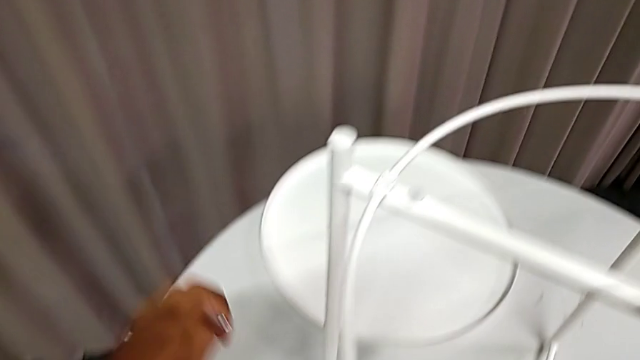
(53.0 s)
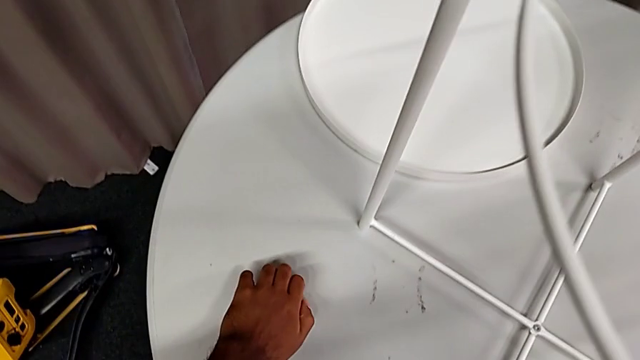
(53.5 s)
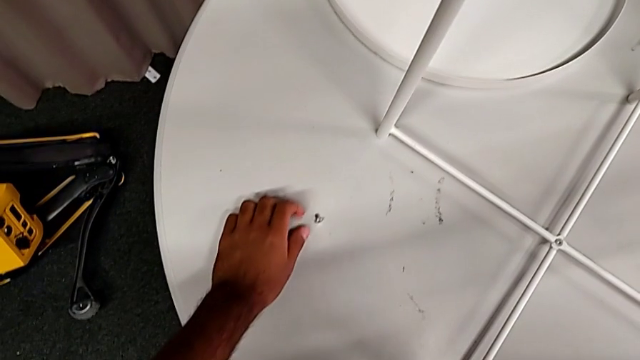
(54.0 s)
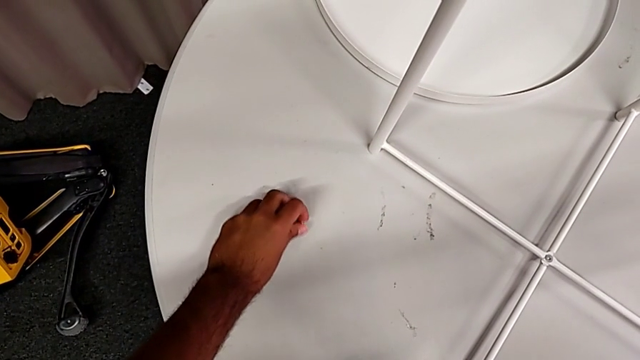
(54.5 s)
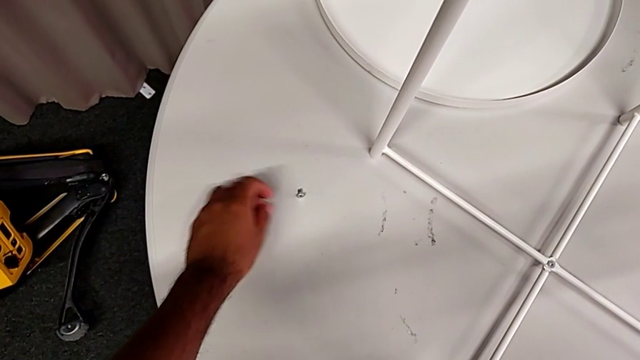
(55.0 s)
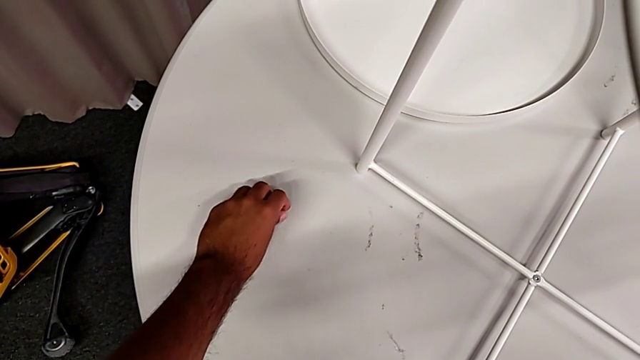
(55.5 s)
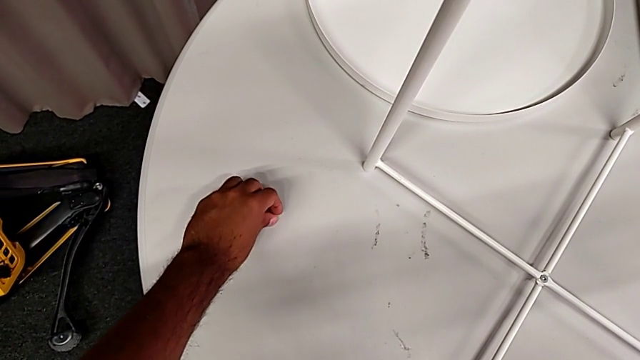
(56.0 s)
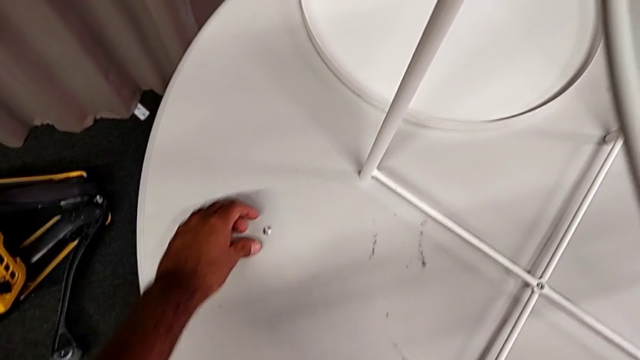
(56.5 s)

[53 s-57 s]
The camera wearer is unscrewing the first screw from the rounded base with an Allen wrench. They place the hex socket head, grab it, place it, grab it and place it.

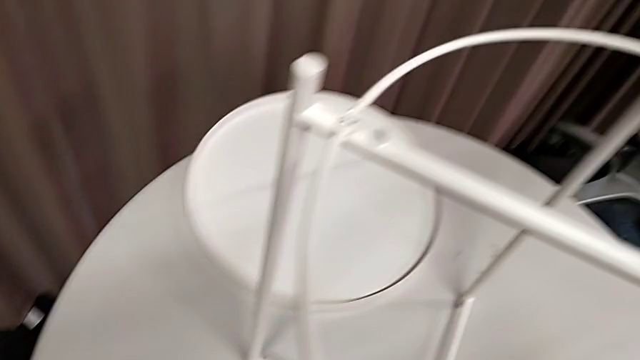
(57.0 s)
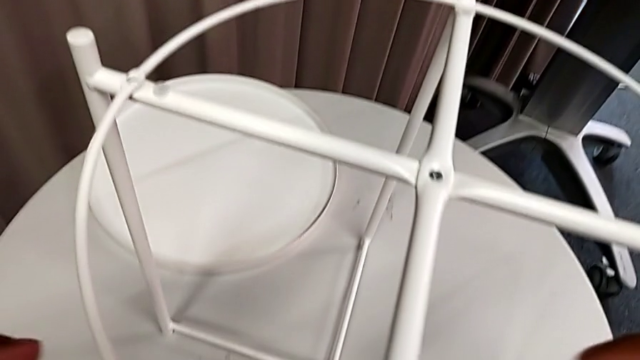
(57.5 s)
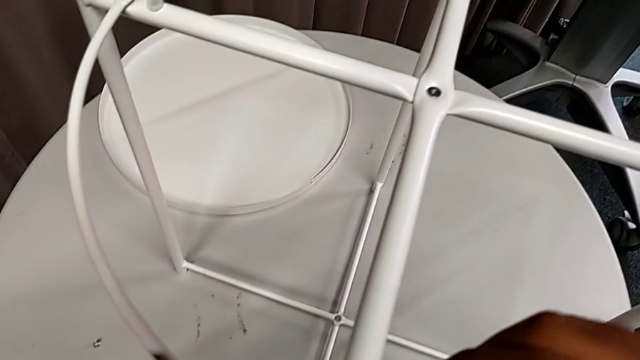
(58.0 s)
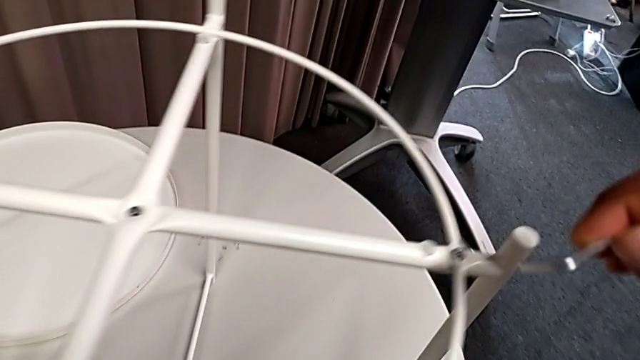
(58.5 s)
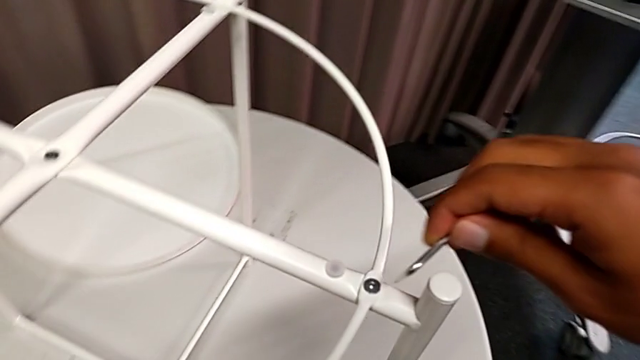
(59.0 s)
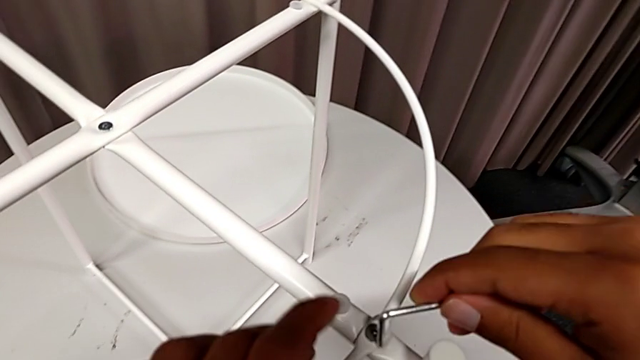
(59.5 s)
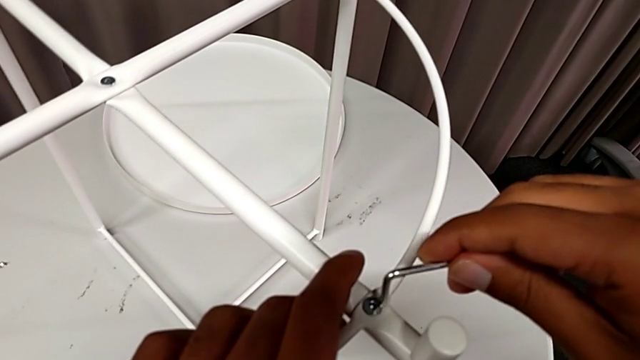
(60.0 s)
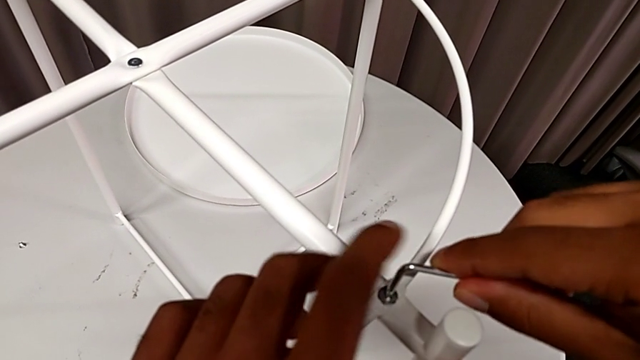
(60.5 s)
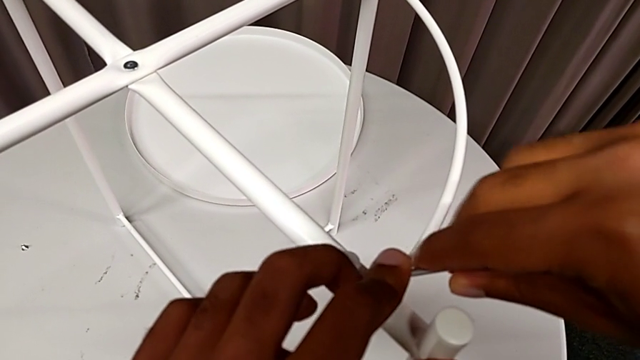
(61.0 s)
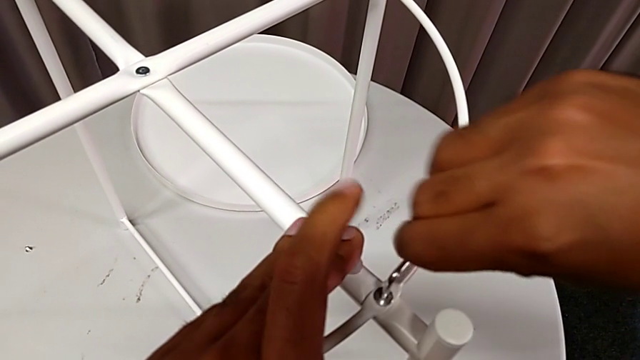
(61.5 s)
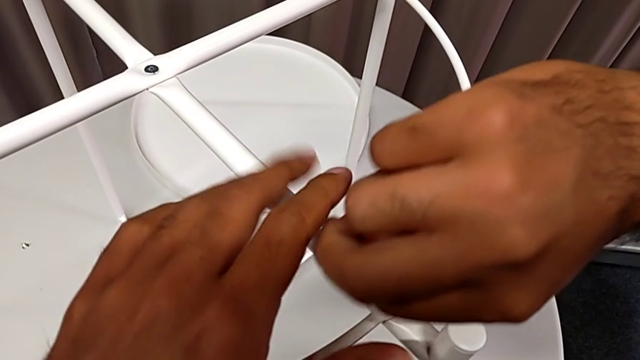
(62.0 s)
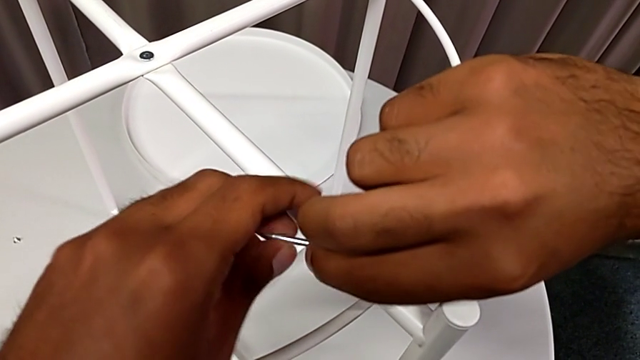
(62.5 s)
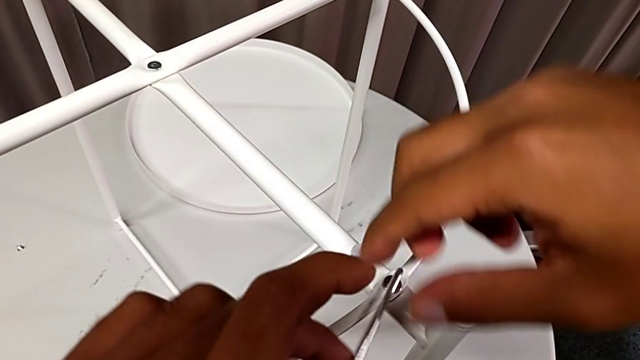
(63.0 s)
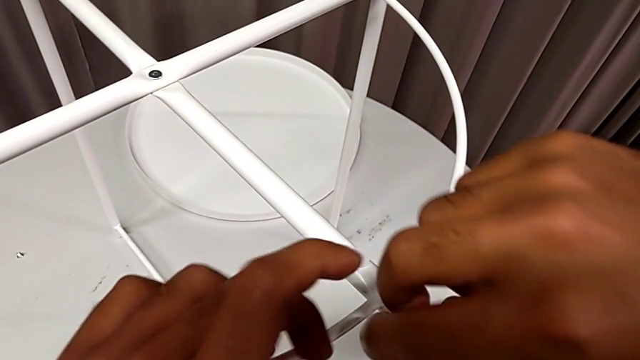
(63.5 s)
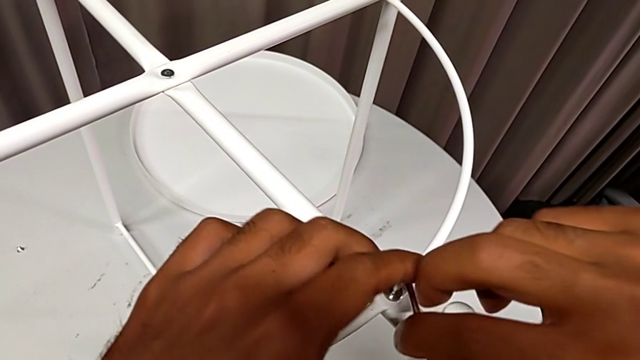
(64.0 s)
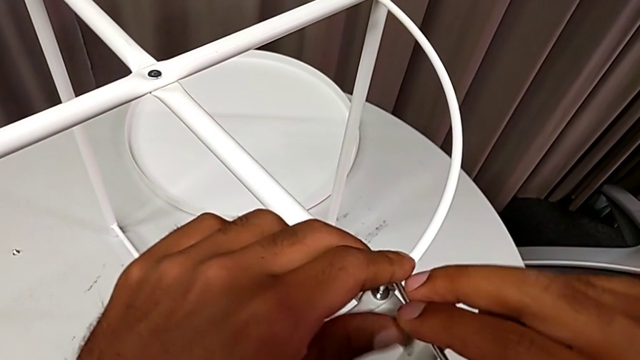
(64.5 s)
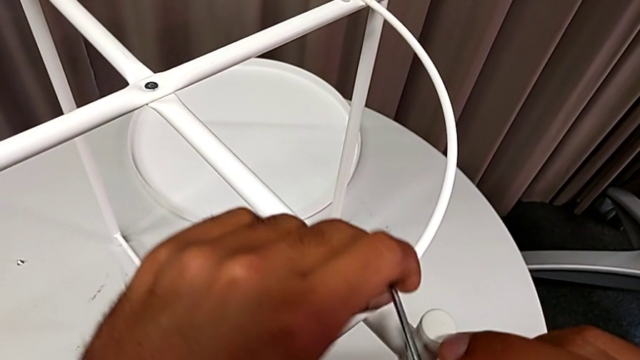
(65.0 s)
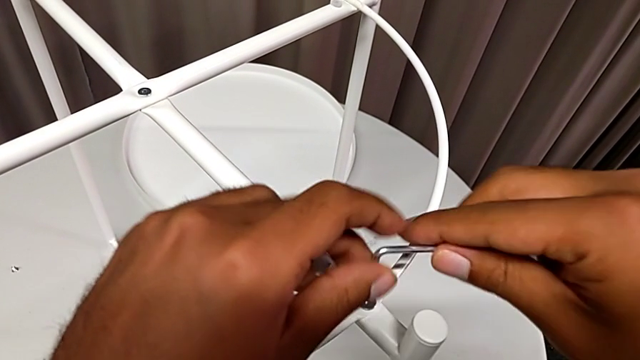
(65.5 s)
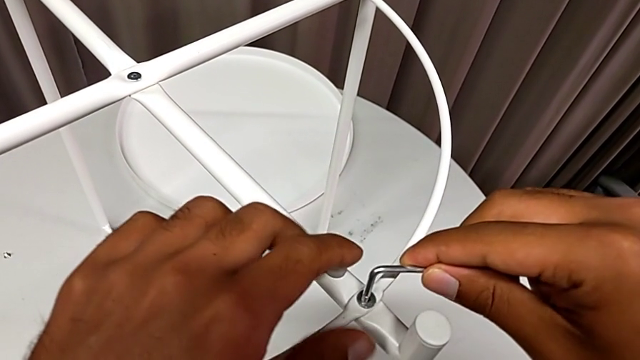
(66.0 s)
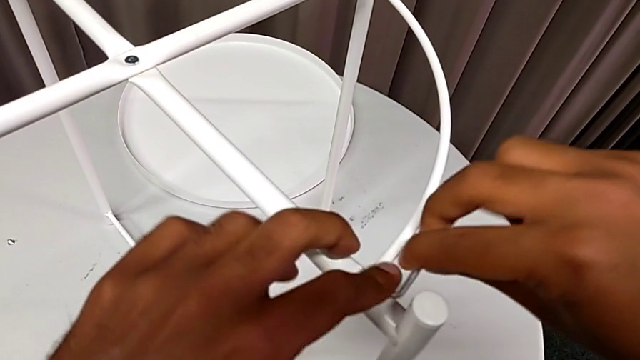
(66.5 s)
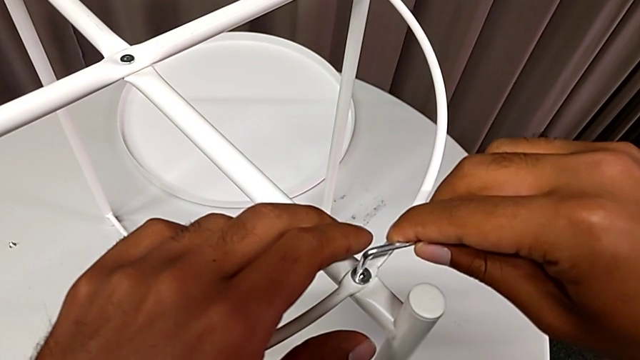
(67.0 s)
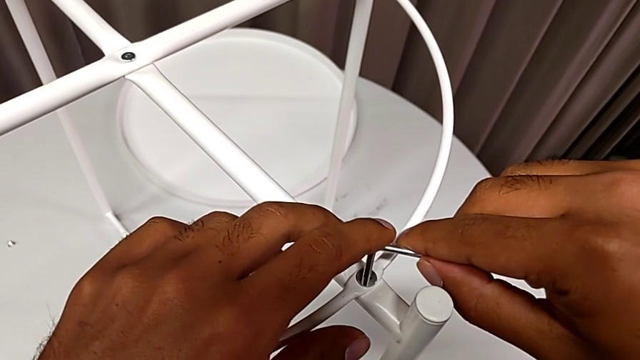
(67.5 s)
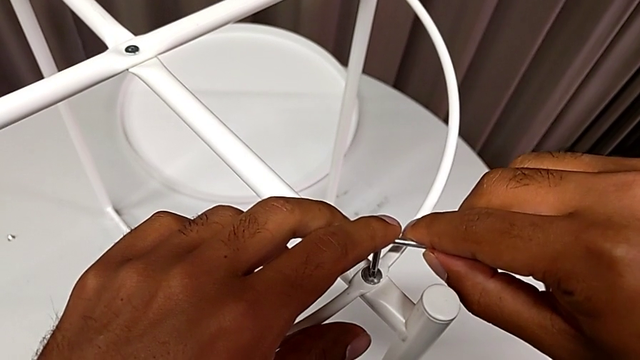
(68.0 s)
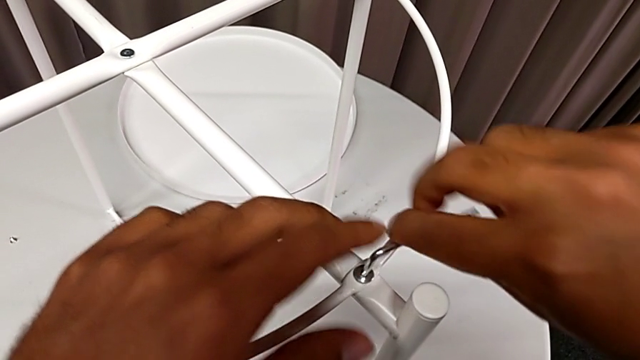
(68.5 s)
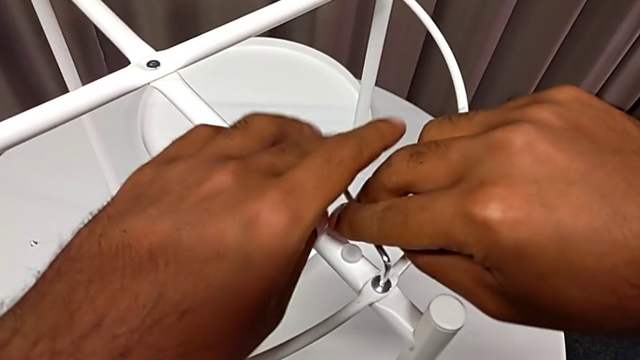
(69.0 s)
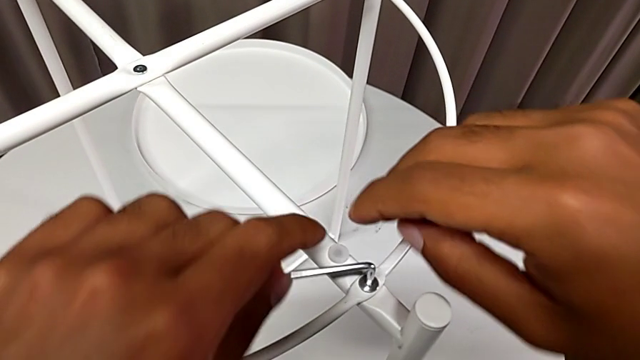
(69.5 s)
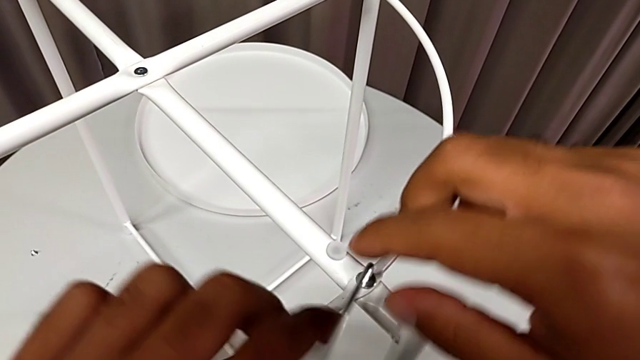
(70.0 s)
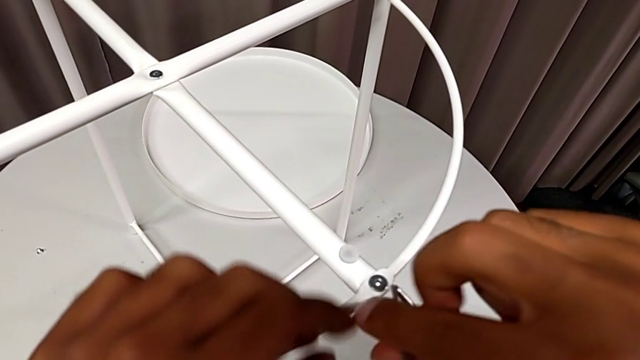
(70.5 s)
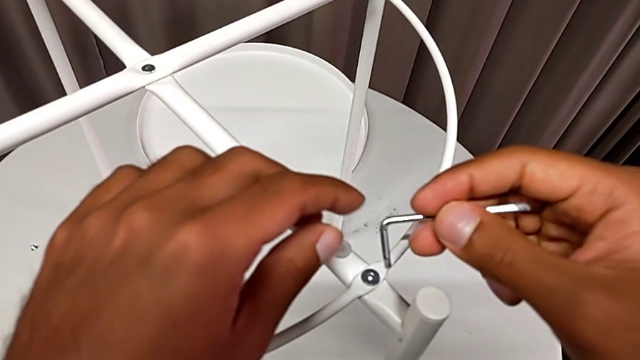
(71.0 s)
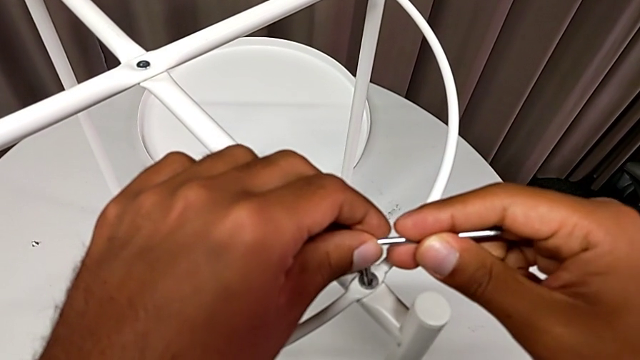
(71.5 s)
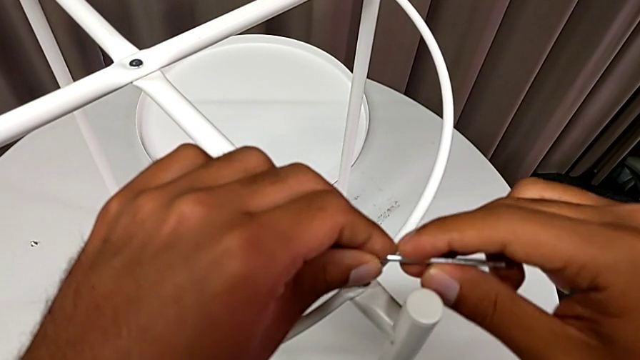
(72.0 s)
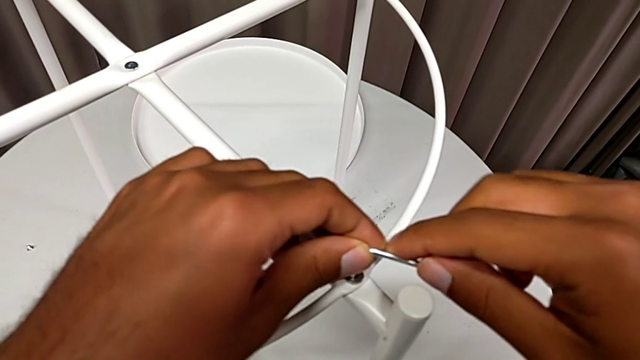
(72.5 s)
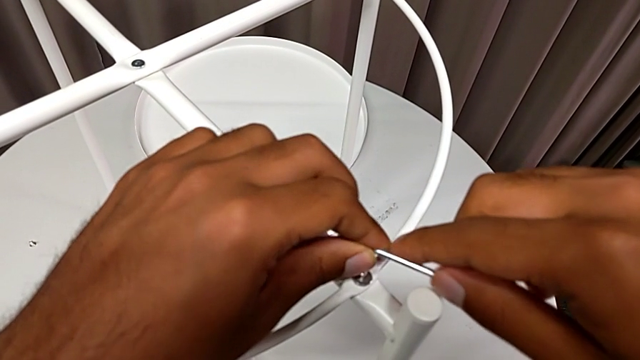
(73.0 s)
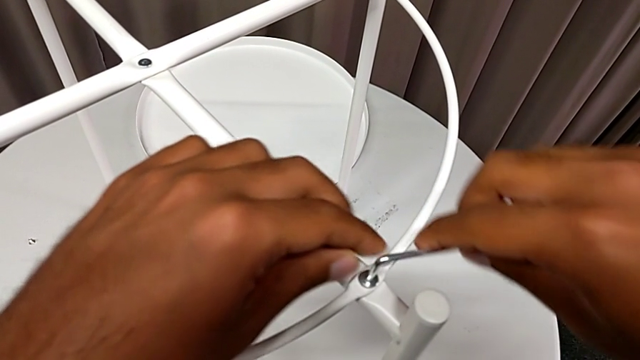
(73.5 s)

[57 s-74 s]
The camera wearer is unscrewing the second screw from the rounded base with an Allen wrench. They approach the hex socket head twice, insert the Allen wrench and begin to unscrew the hex socket head.
